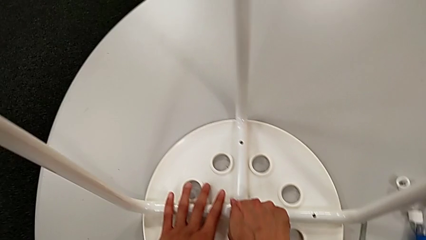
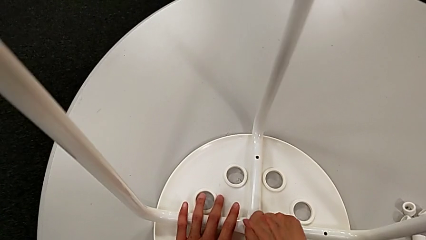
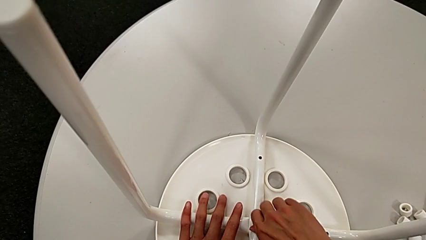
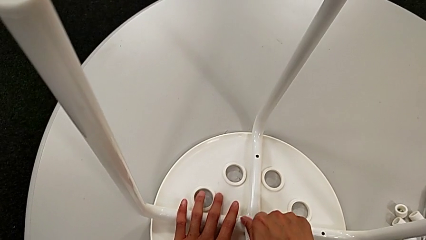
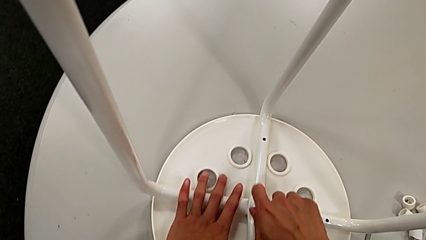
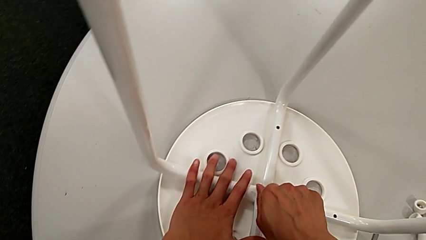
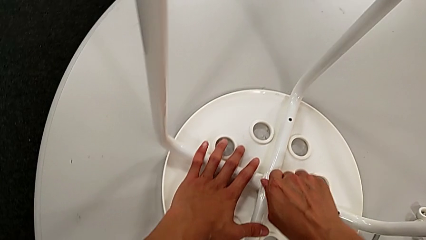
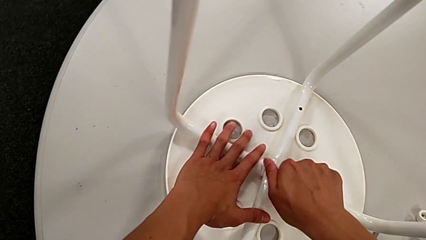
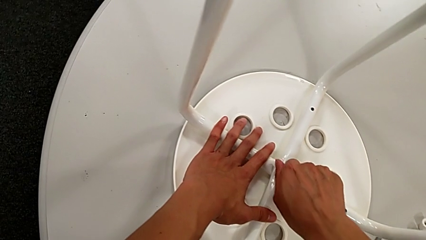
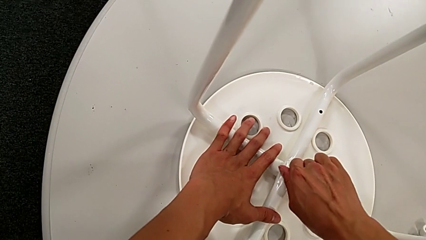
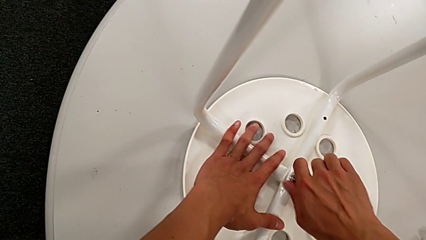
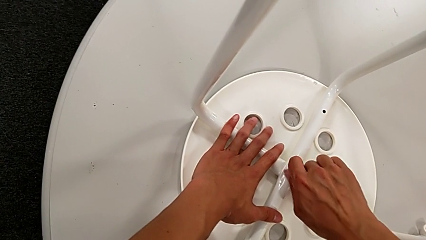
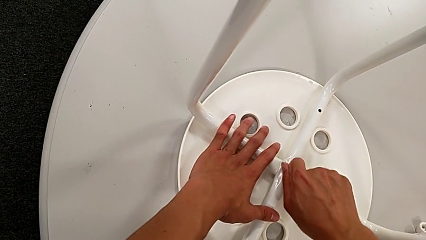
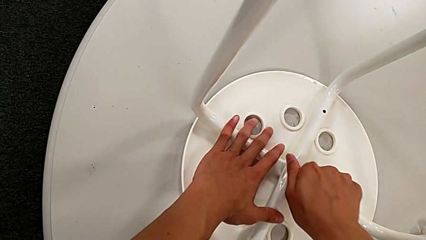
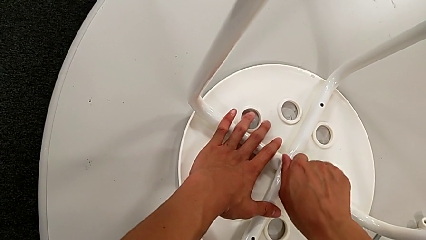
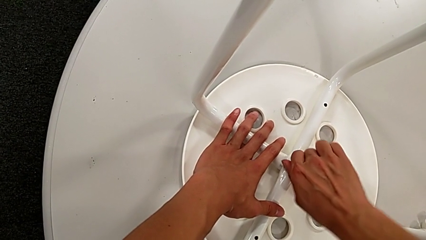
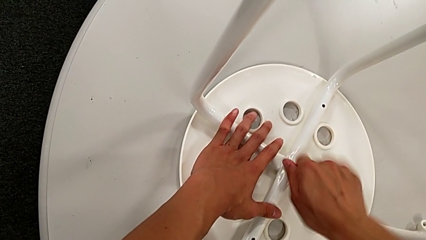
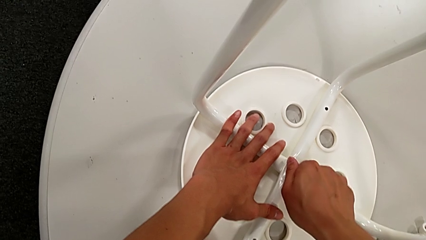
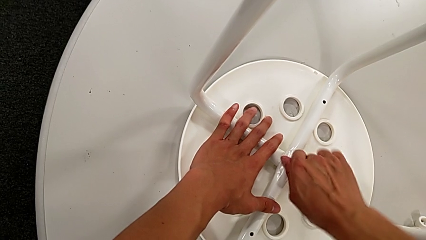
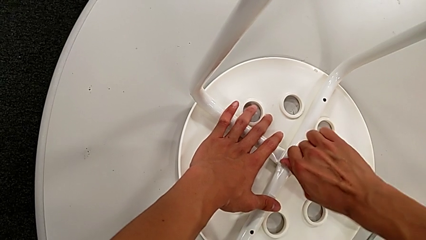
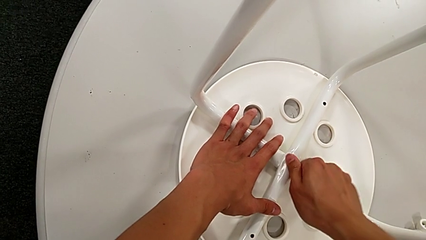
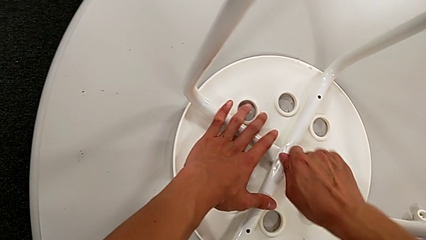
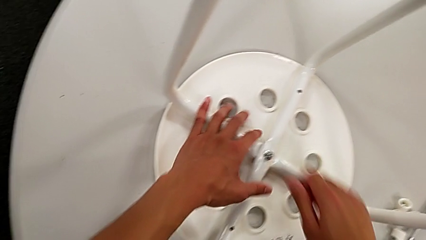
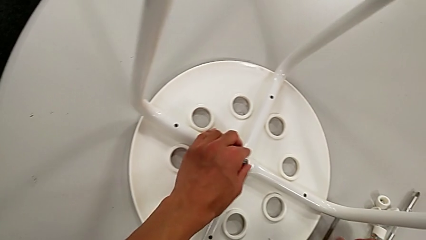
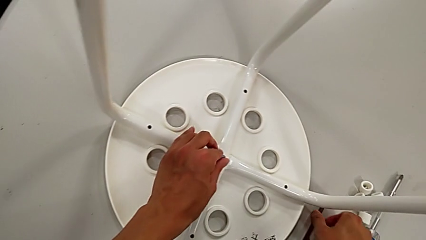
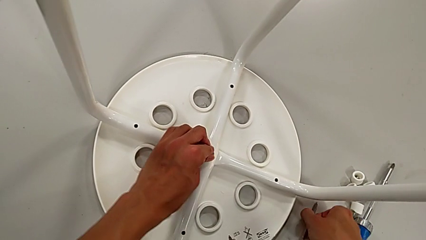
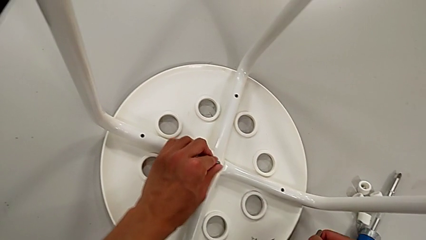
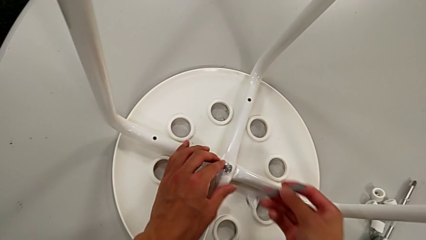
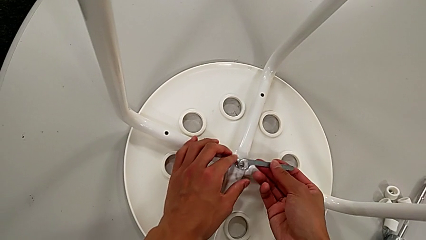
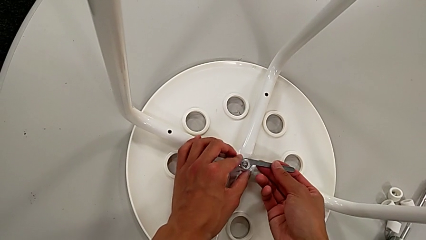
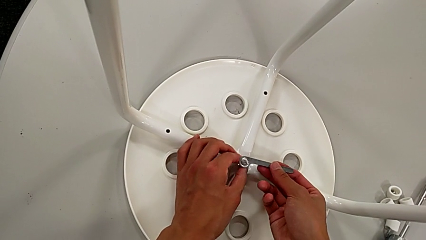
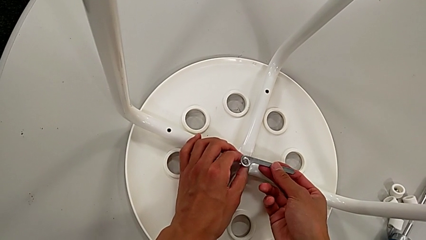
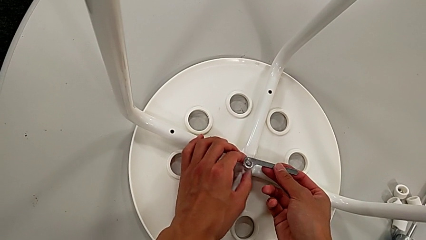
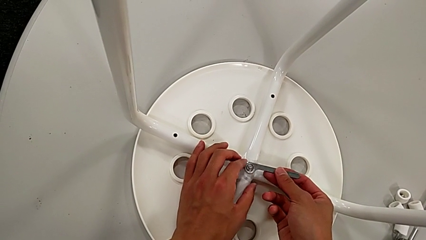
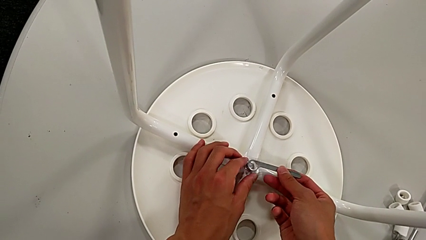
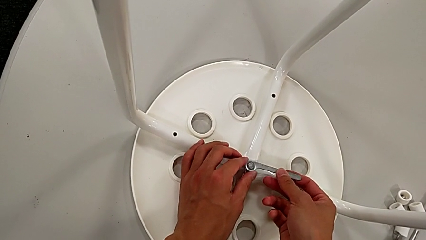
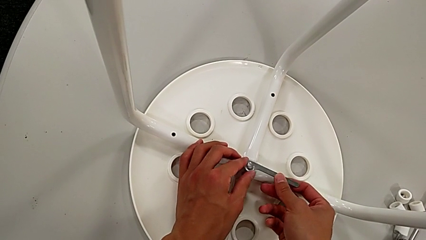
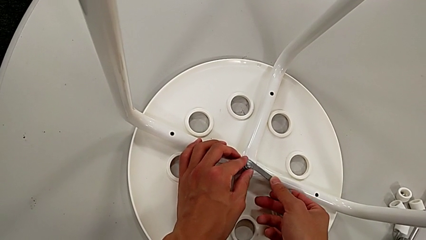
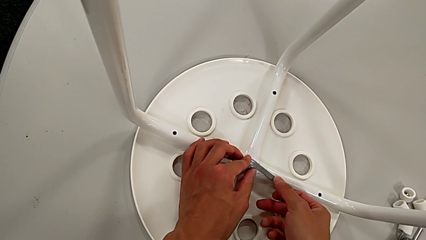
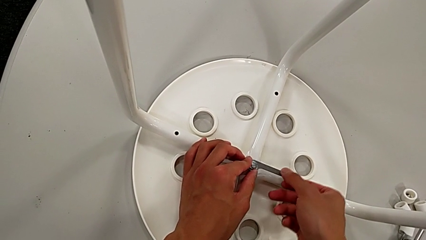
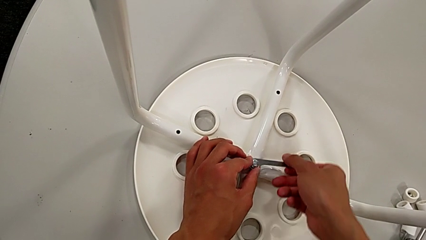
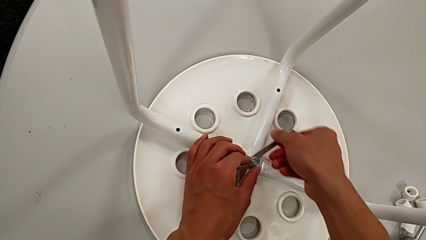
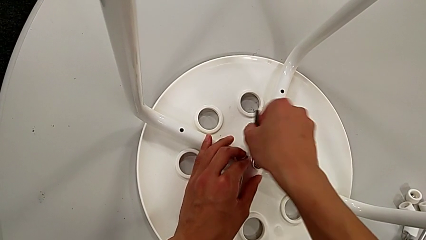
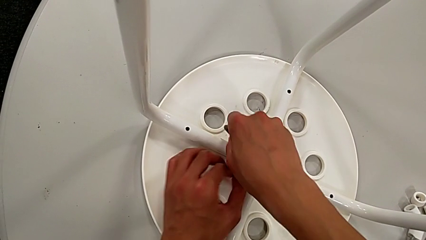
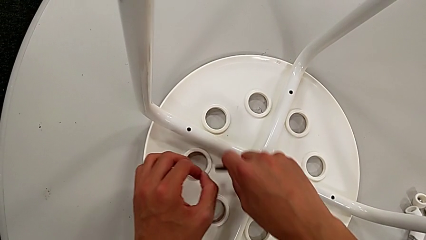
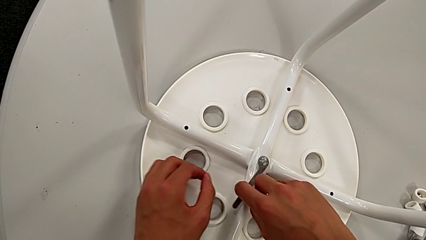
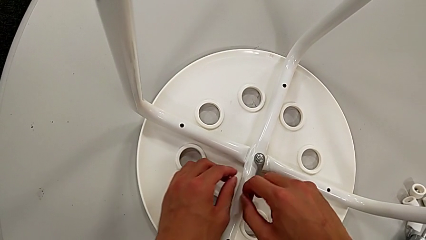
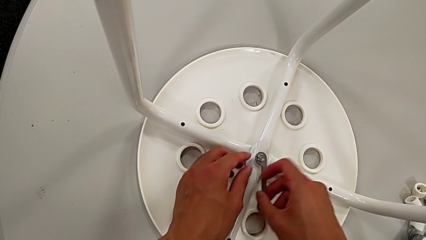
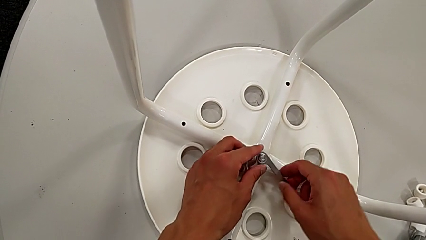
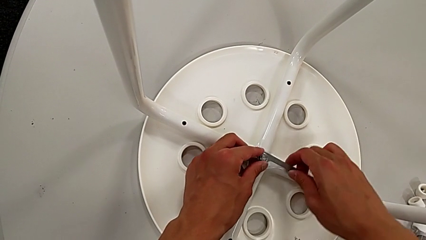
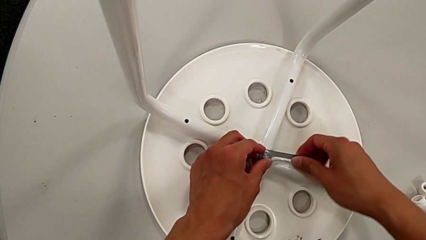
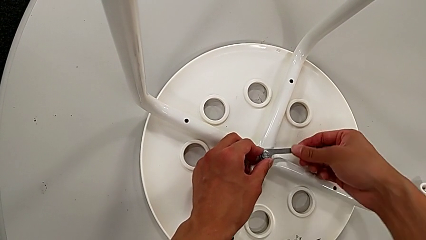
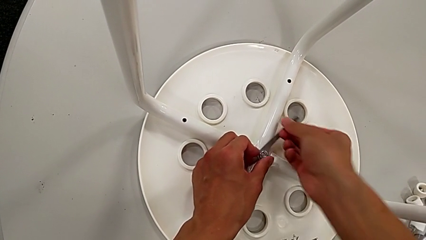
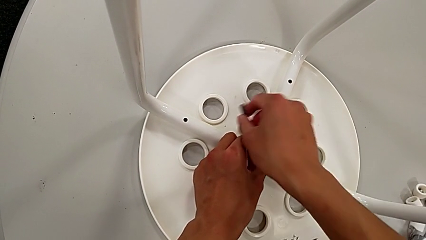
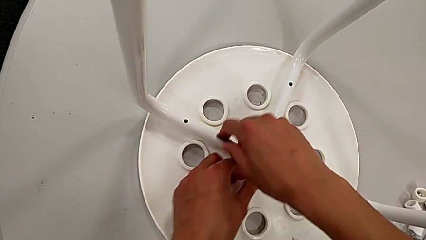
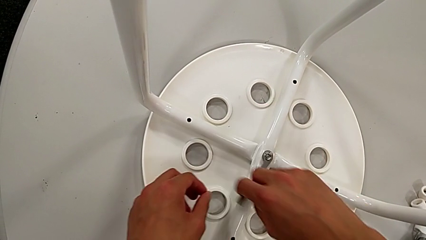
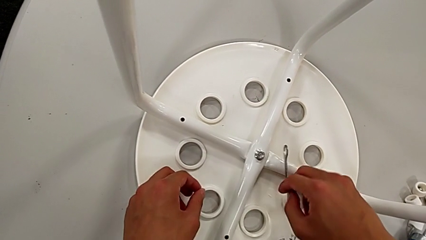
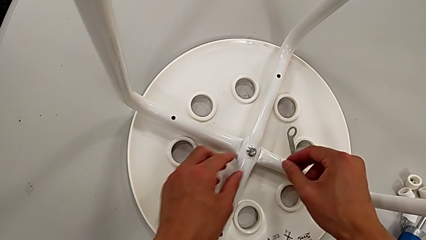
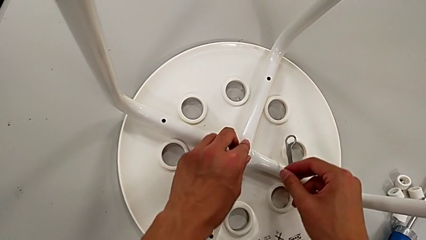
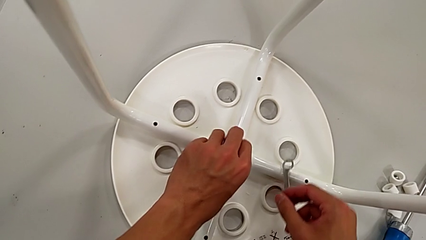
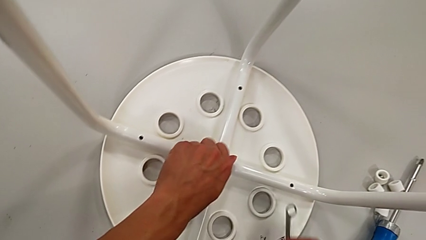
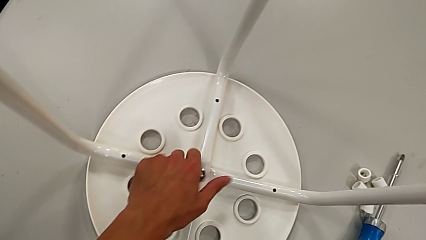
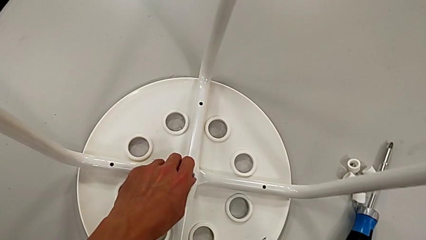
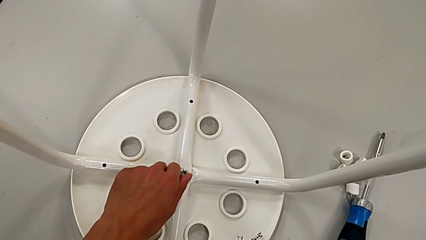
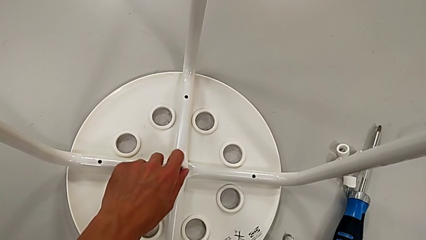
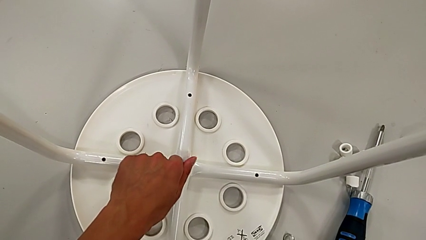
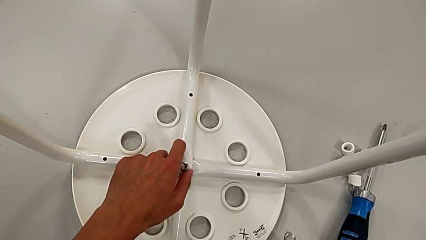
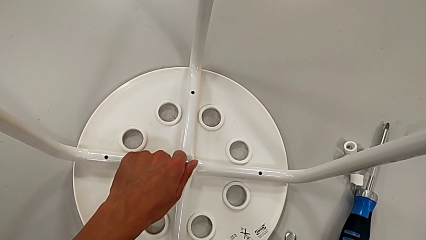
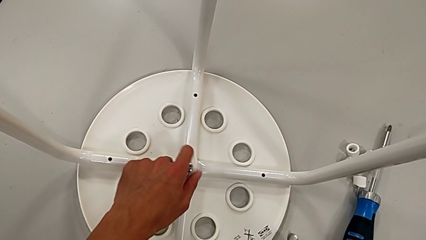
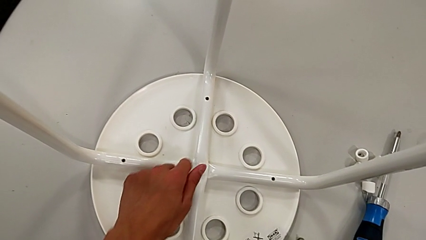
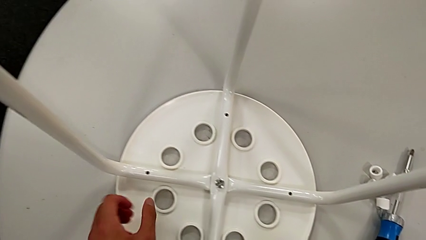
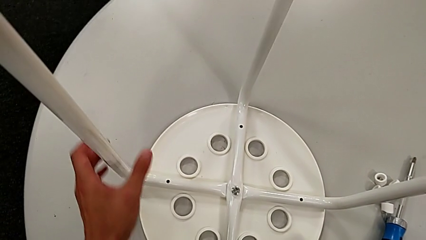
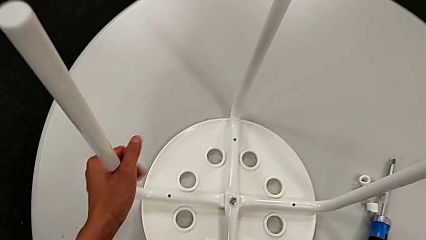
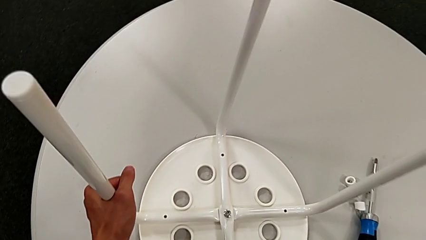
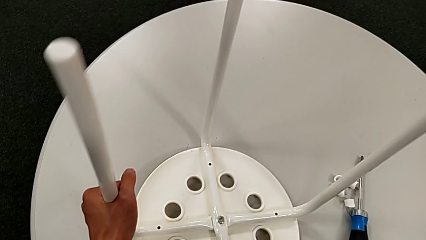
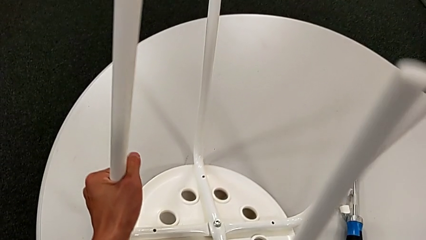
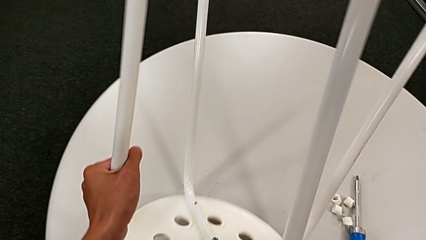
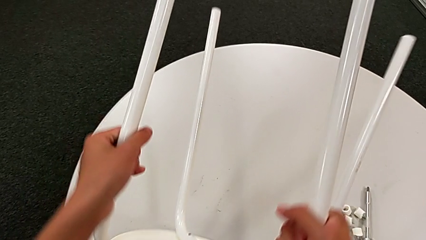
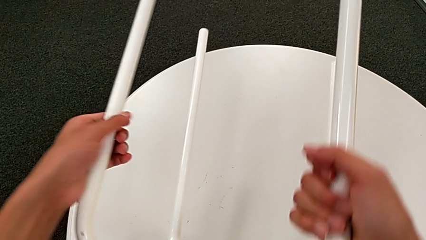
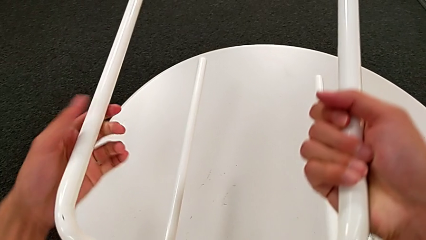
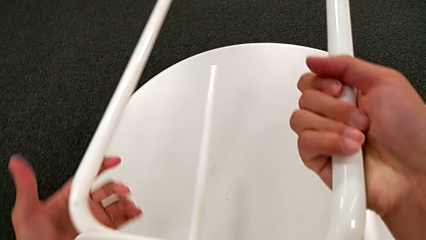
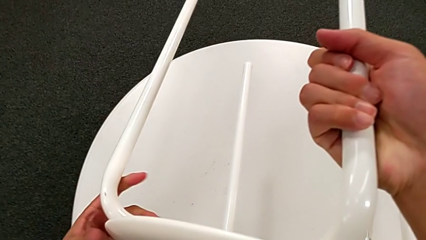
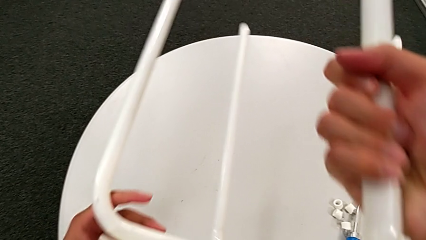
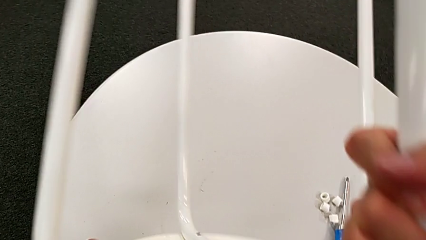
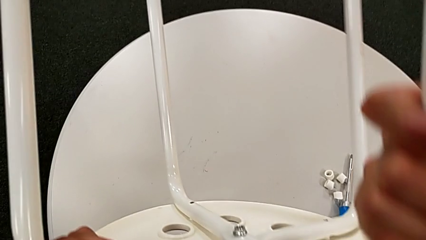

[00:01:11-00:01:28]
The camera wearer is disassembling the seat. They keep unscrewing the middle hex nut, grab the hexagonal wrench, insert the middle hex nut, unscrew it, place the hexagonal wrench and rotate the stool.
